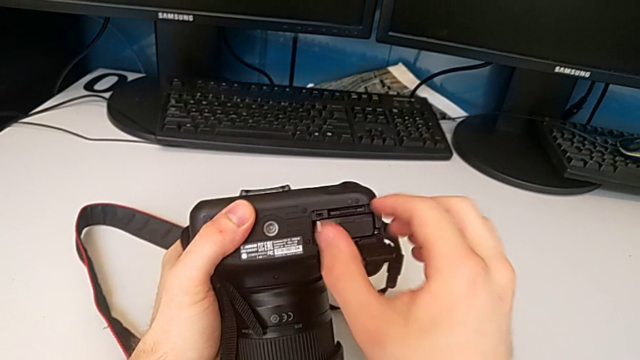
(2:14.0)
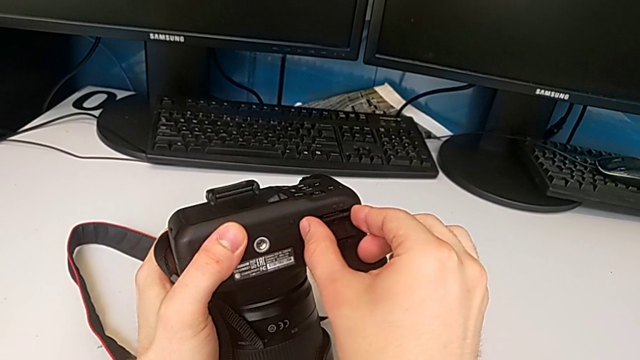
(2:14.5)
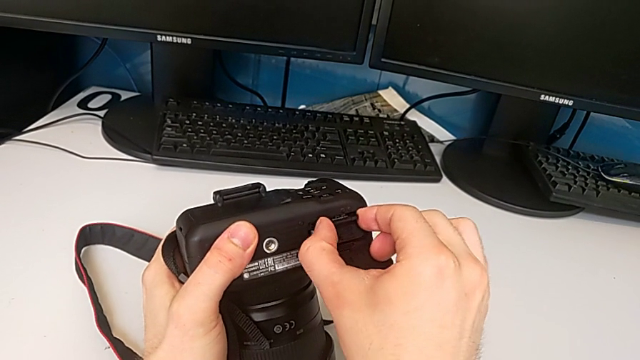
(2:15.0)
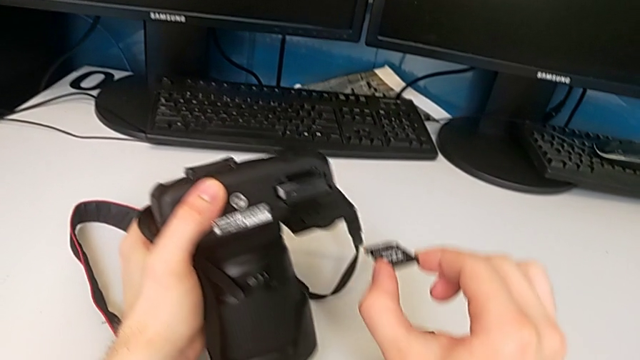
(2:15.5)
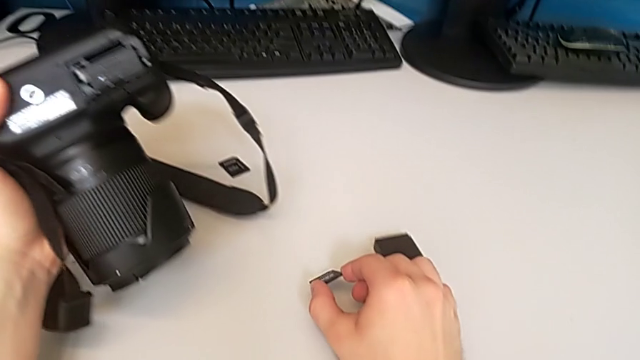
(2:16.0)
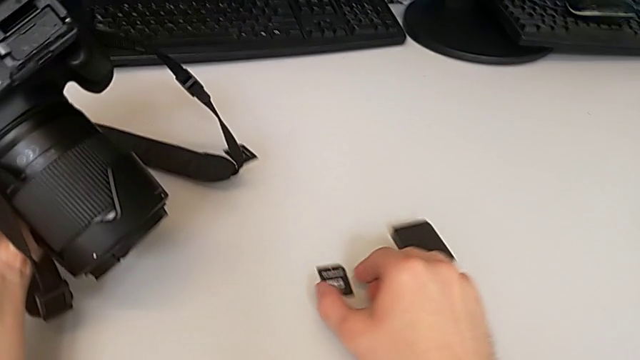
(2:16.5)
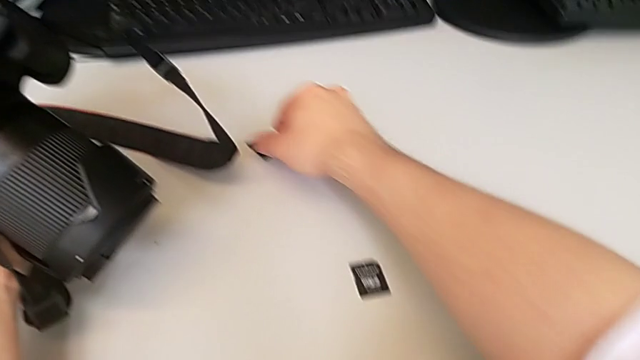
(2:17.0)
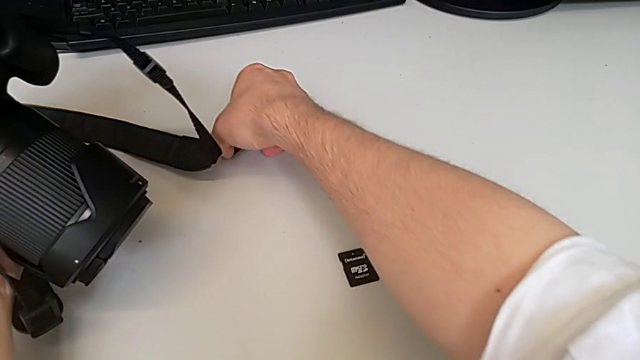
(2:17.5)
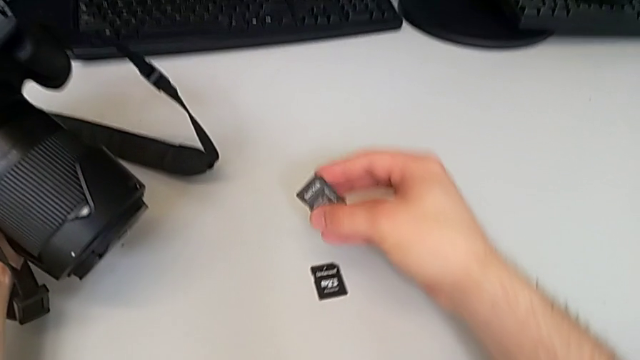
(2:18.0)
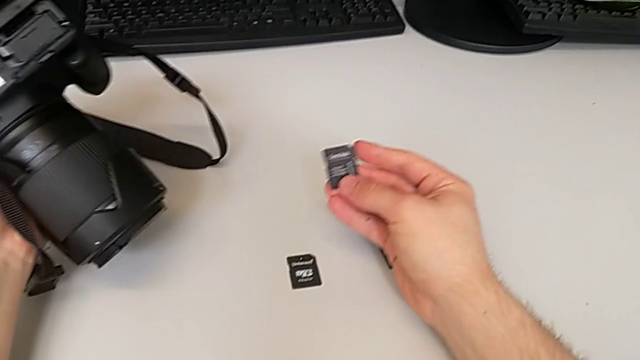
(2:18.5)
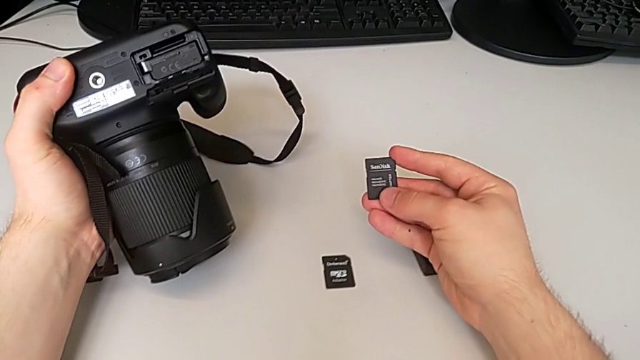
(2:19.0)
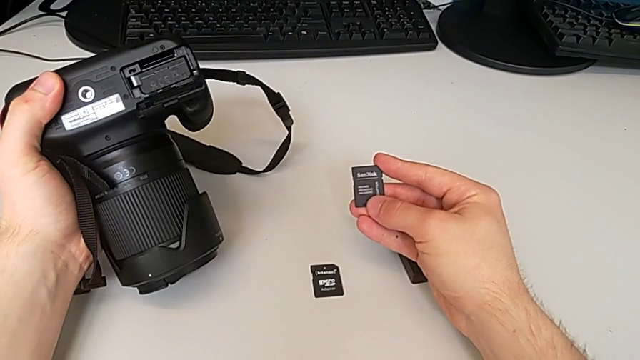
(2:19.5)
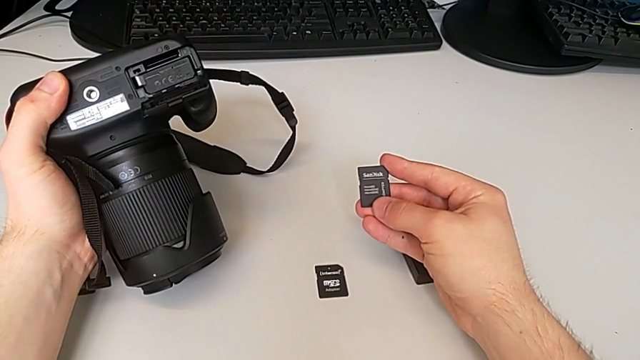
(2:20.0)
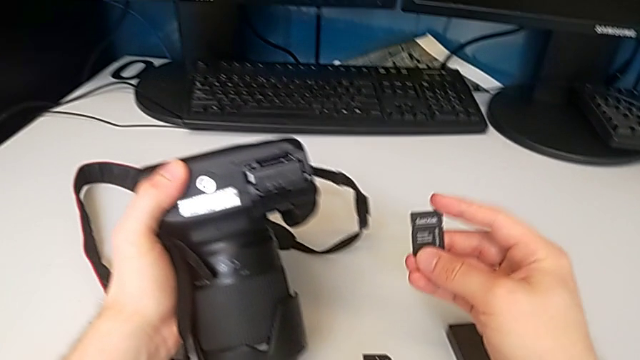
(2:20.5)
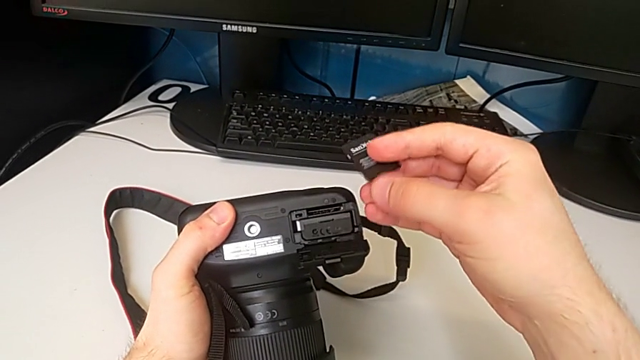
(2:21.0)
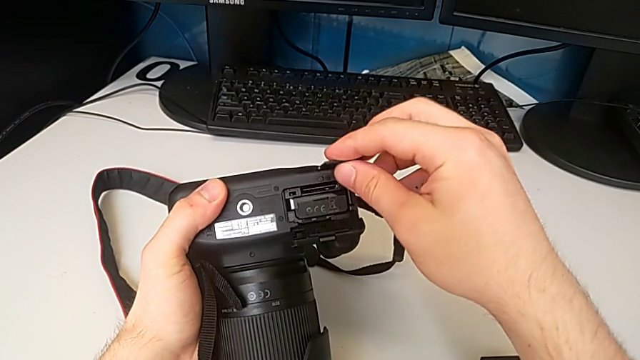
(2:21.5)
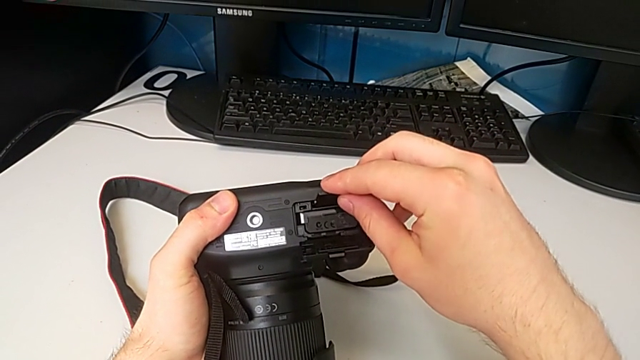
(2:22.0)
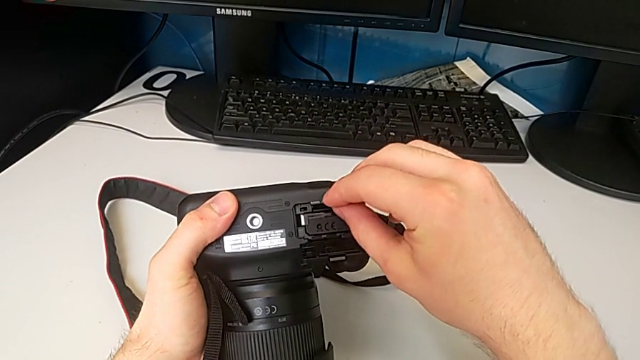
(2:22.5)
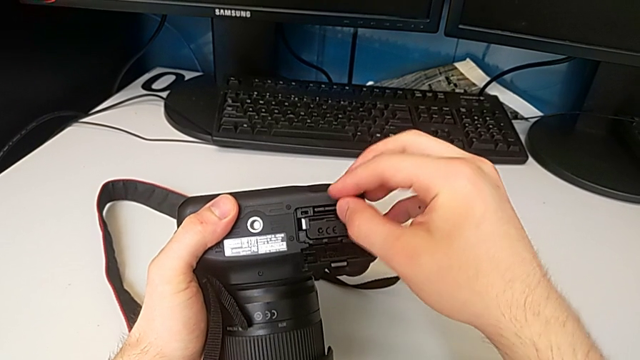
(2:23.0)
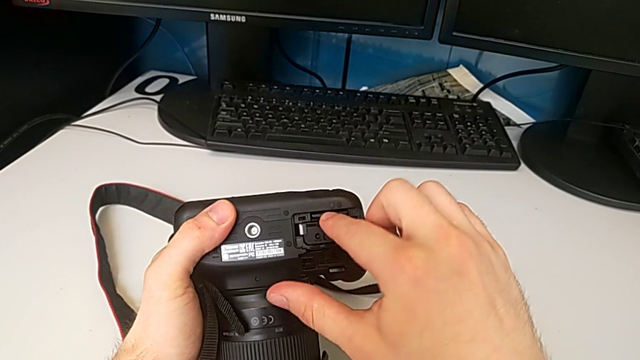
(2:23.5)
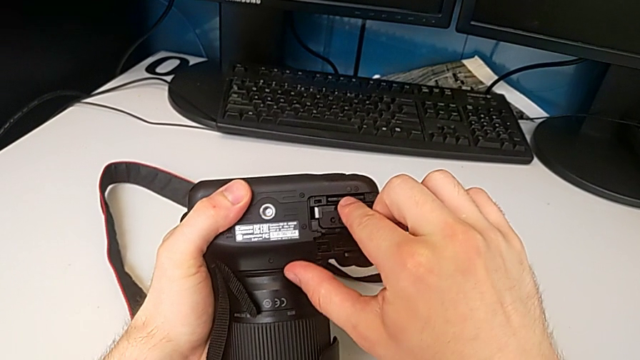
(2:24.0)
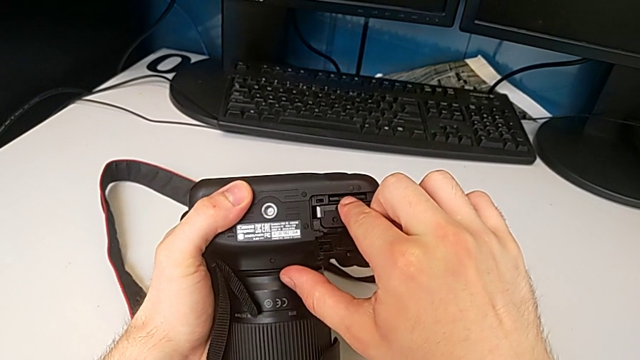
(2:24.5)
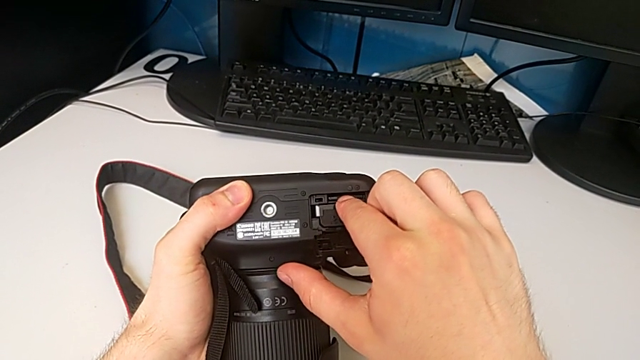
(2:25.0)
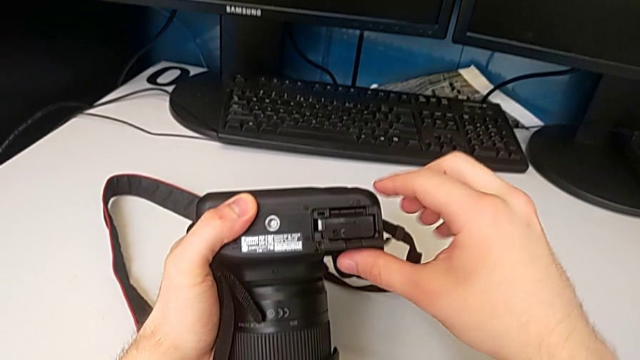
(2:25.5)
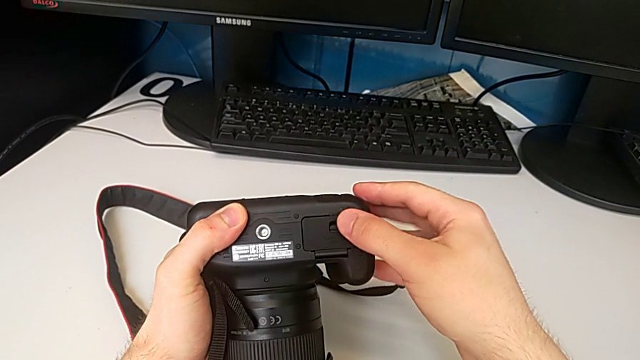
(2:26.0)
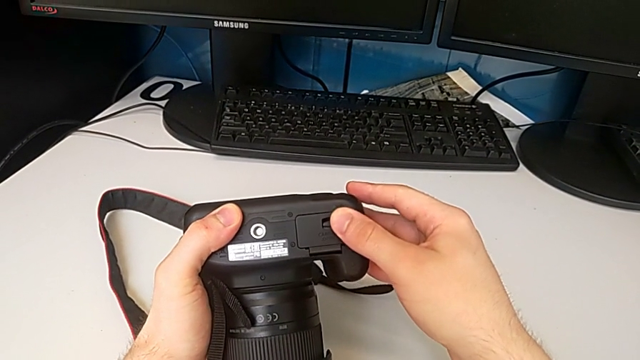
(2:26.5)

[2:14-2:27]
The camera wearer is exchanging the SD card. They grab the SD card, withdraw it, lift the new SD card, hold it, place it, push it and close the battery door.
